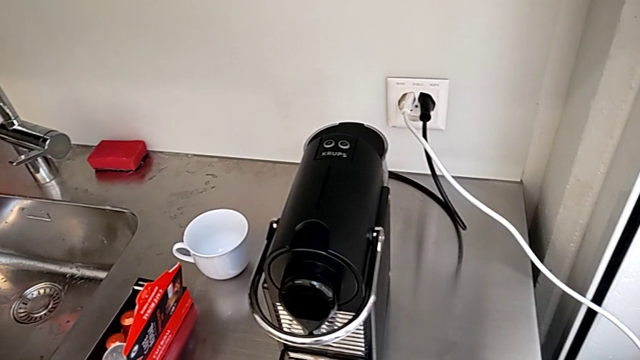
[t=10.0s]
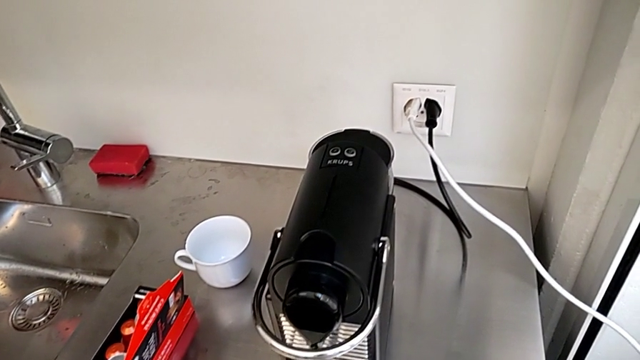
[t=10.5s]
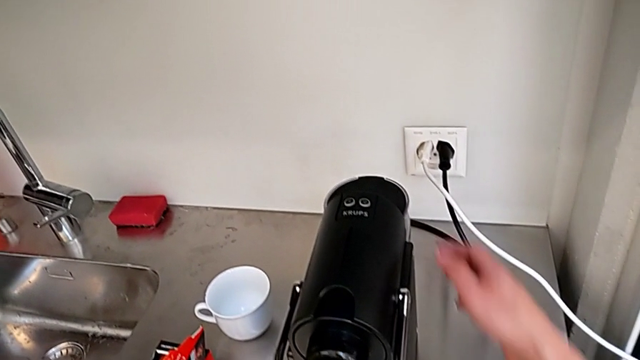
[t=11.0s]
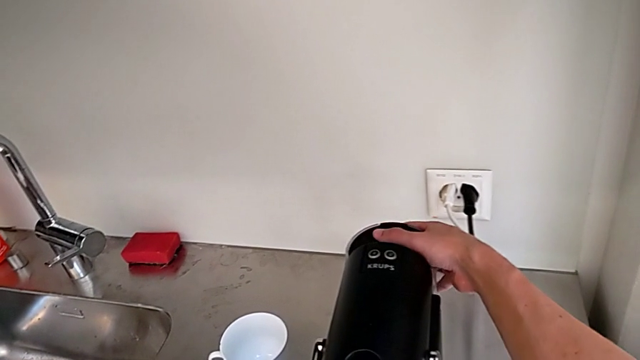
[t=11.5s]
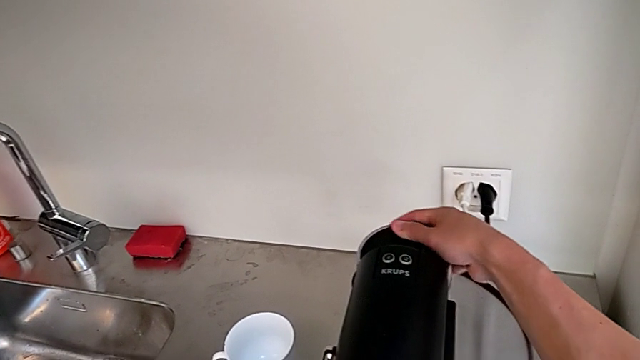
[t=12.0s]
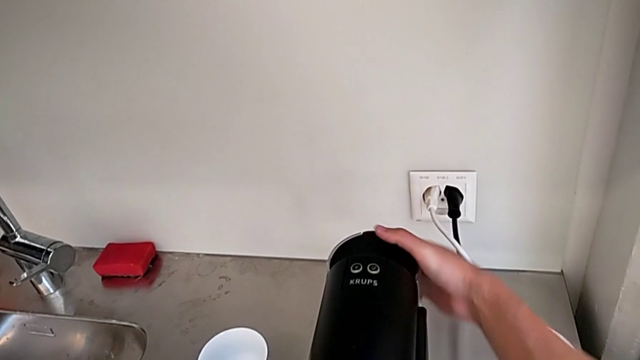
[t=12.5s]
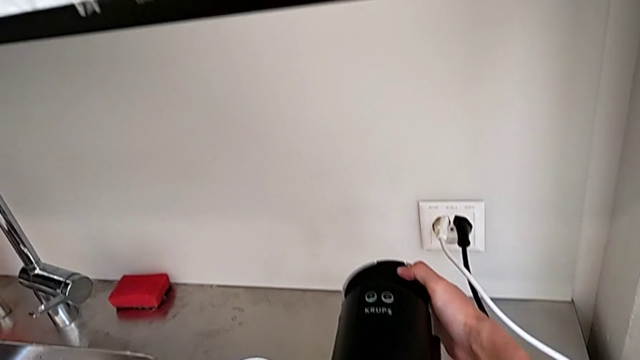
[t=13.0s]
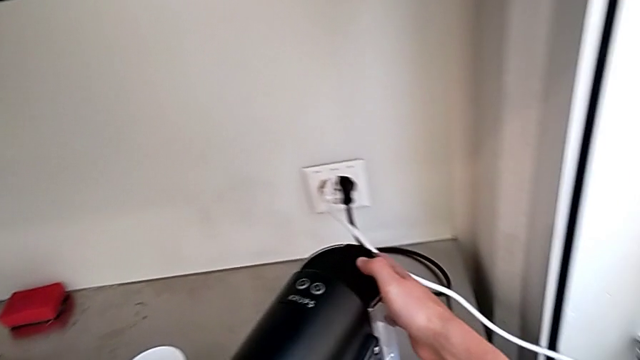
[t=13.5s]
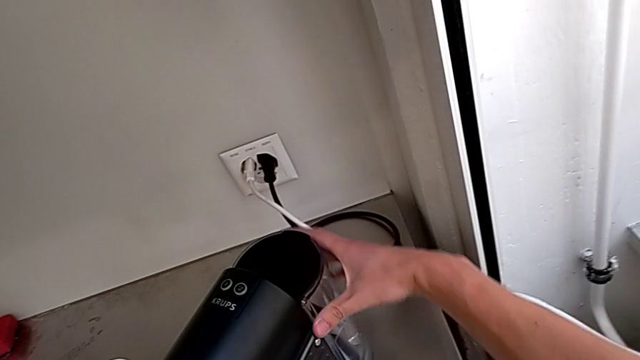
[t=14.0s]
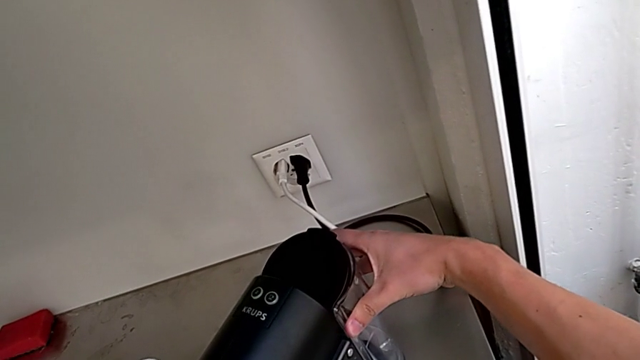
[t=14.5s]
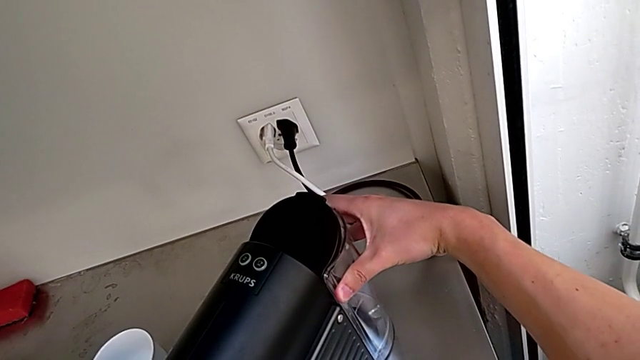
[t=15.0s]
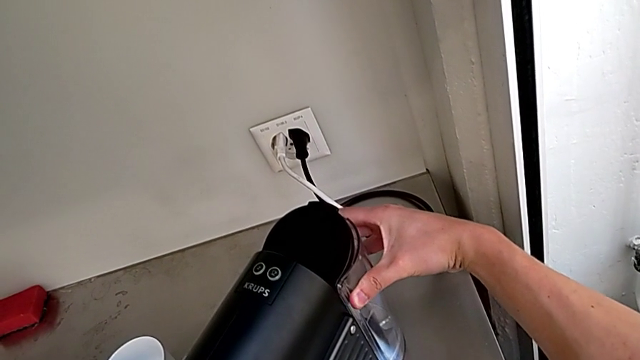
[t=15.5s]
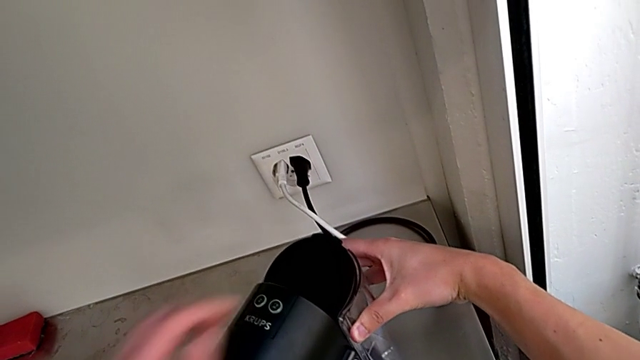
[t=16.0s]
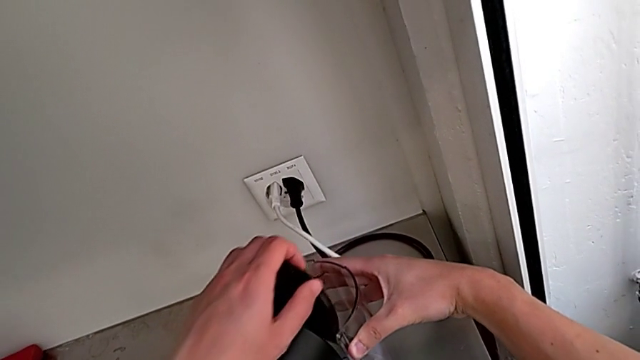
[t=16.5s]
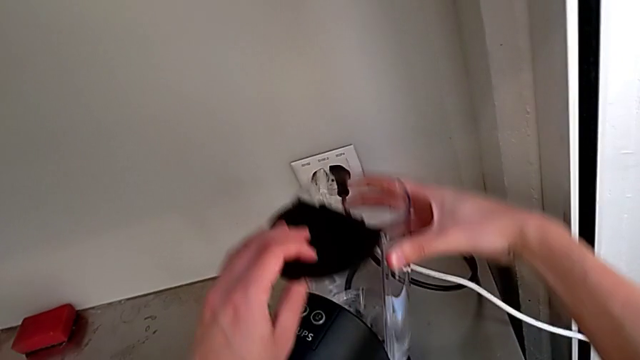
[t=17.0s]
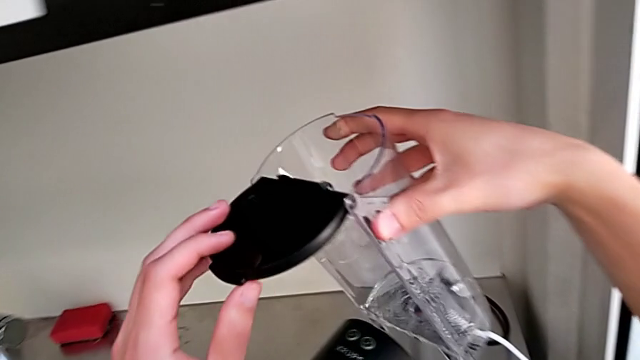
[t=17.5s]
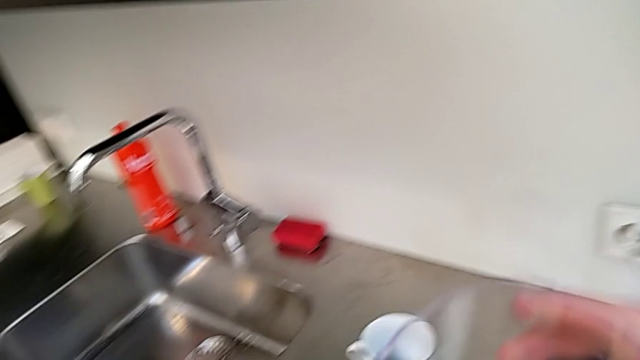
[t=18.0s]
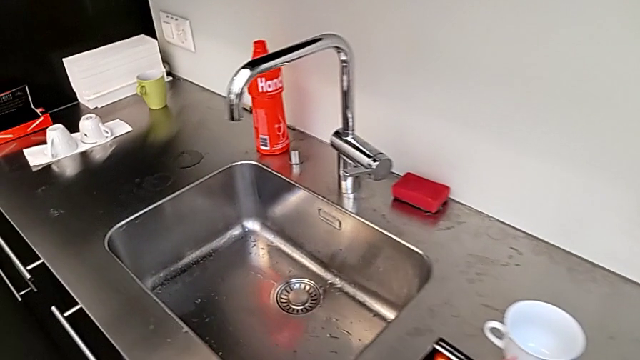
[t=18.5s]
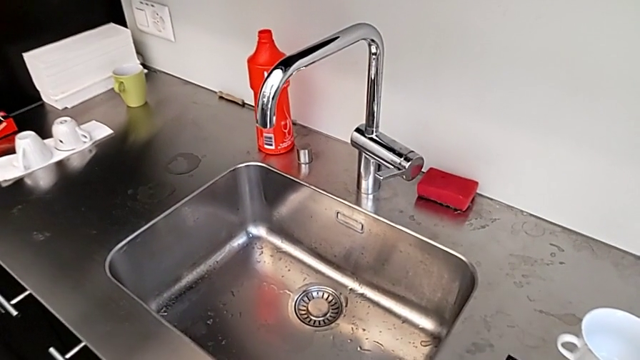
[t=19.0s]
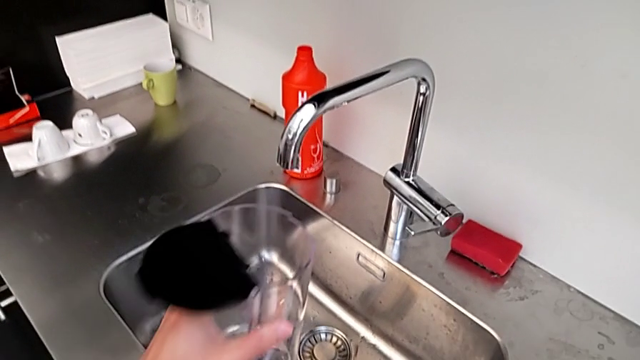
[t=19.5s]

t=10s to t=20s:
The camera wearer is filling the water container for the capsule coffee machine. They grab the espresso machine, shift the capsule coffee machine, wrongly pull the water container, open the lid, lift the water container and hold it.

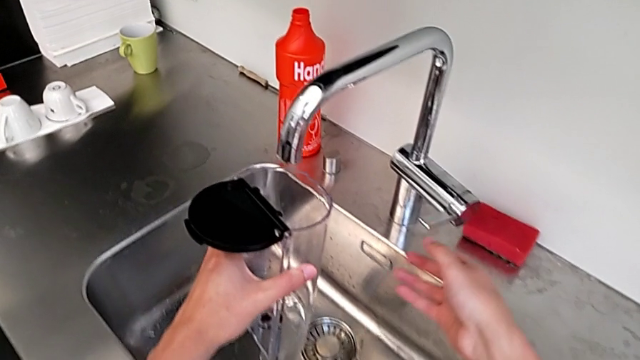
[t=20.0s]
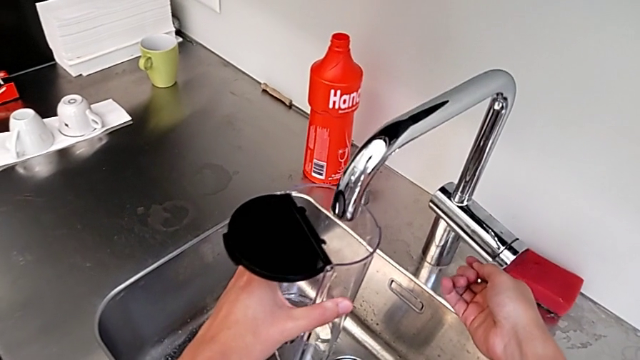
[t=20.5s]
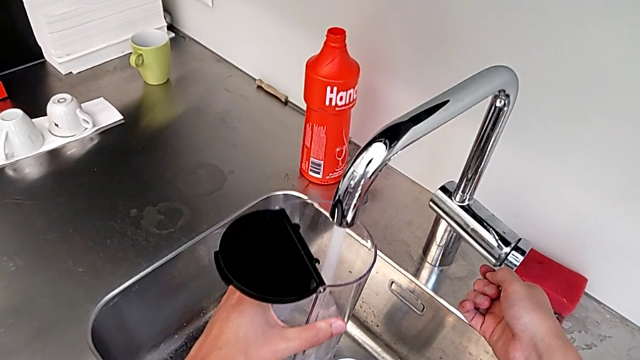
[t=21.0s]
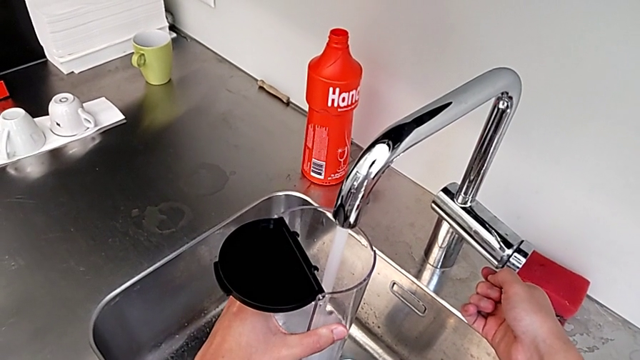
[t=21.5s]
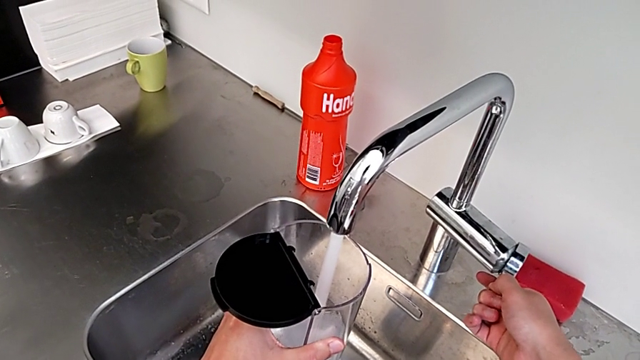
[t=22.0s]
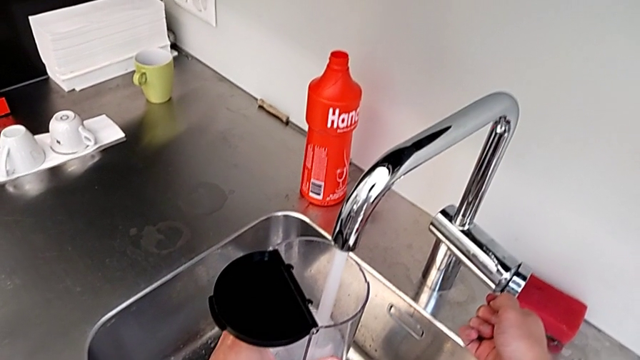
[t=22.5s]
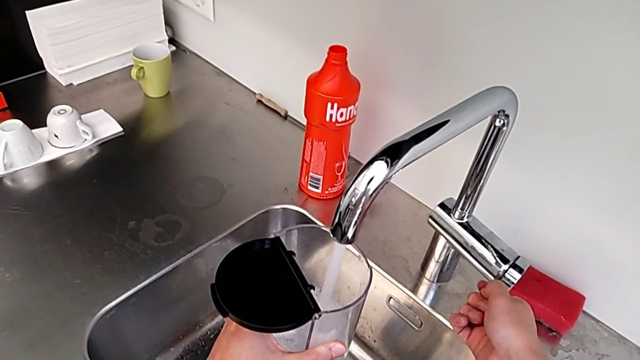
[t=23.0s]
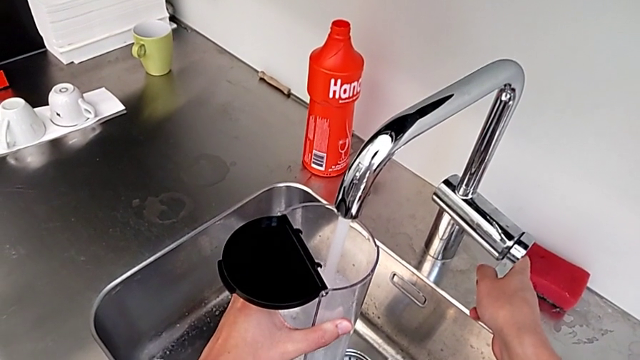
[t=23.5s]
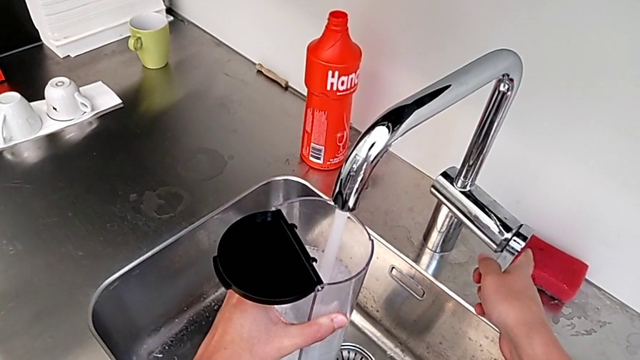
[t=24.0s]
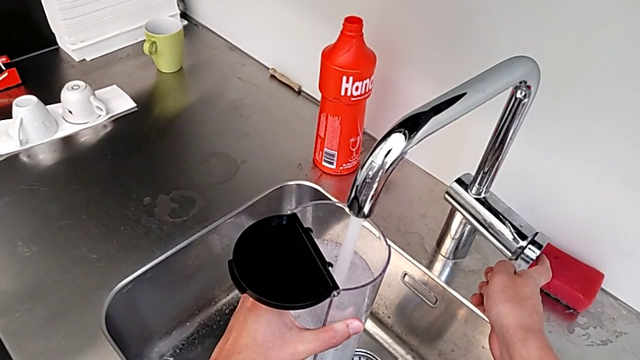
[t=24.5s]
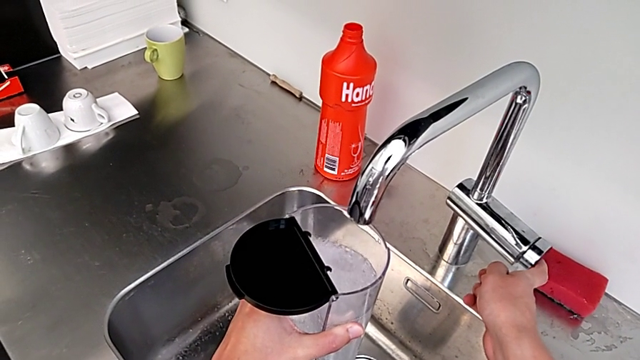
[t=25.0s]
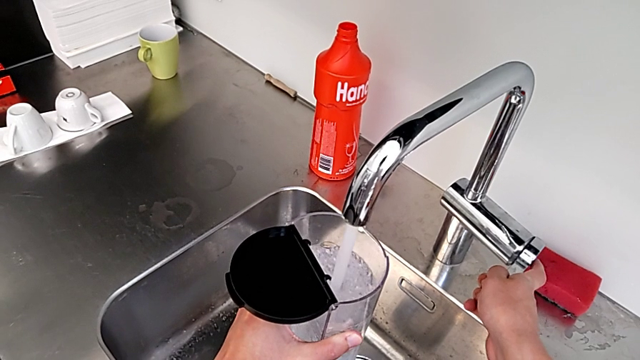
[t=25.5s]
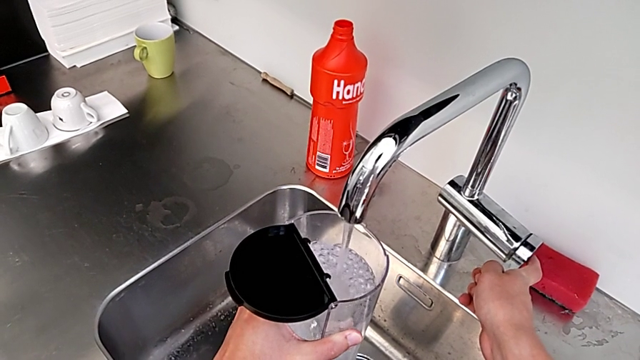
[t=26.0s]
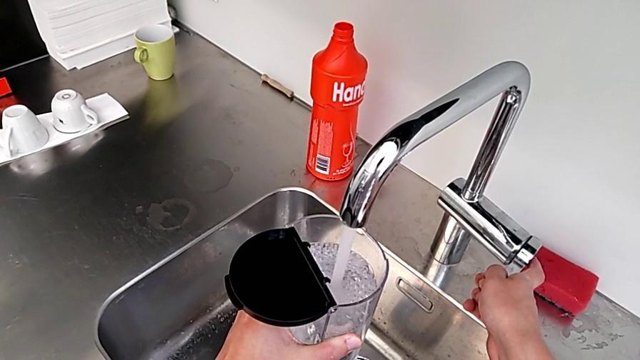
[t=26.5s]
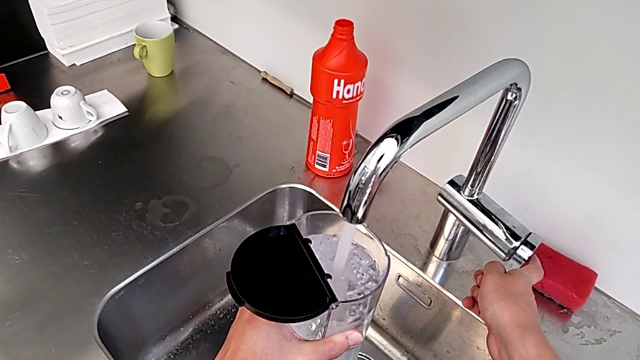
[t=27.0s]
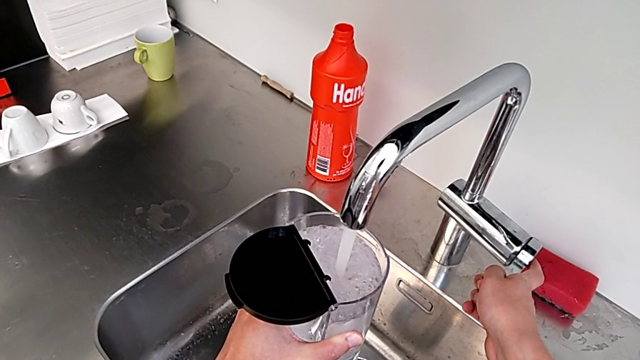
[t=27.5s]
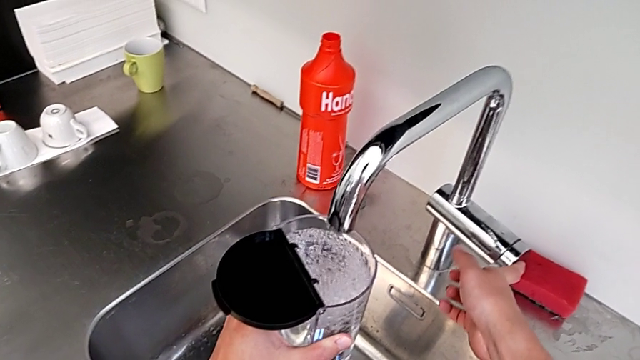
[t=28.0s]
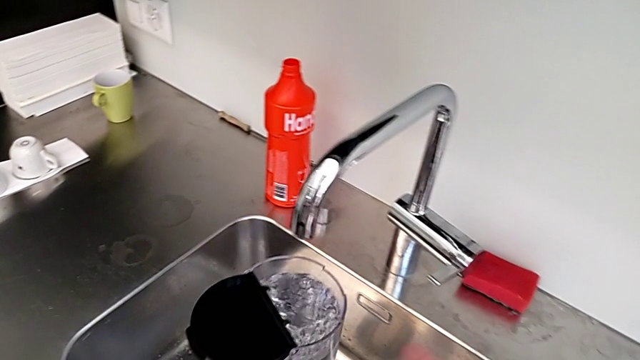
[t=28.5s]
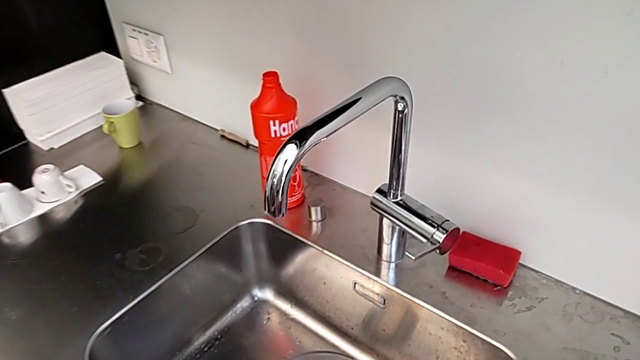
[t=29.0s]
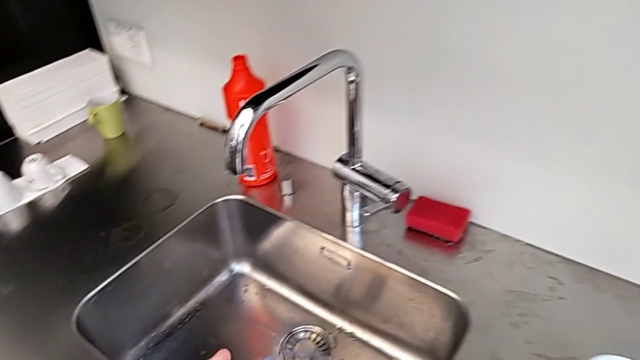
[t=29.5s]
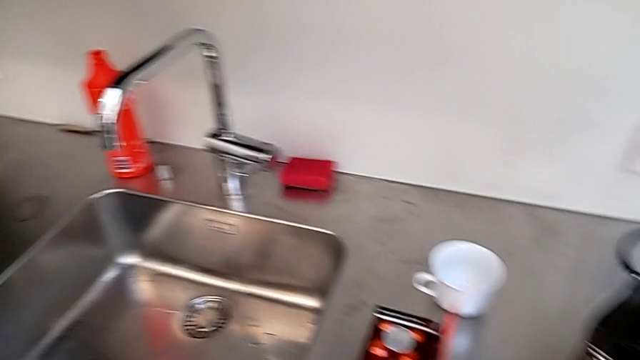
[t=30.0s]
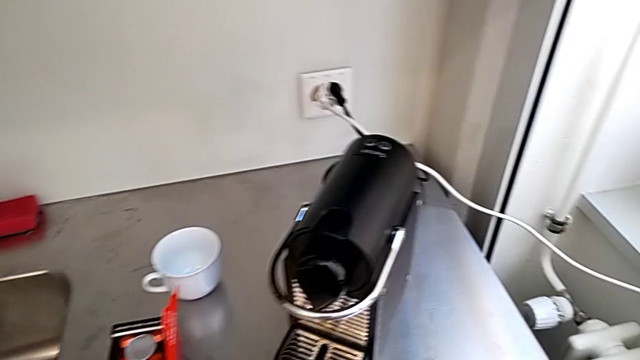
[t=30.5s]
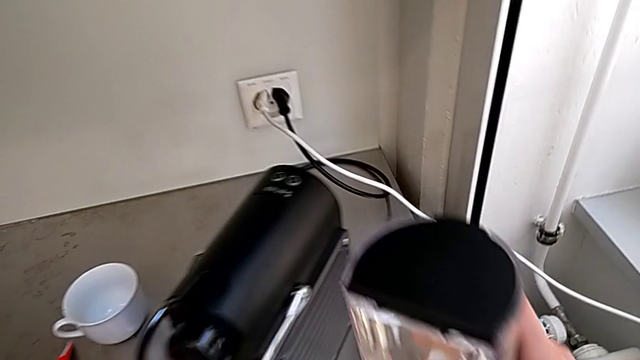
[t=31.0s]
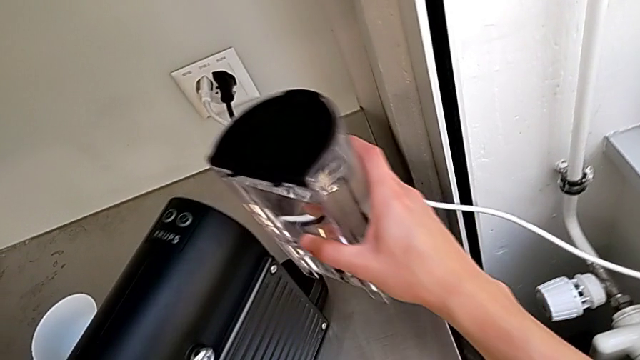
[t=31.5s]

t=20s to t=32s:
The camera wearer is filling the water container for the capsule coffee machine. They open the faucet, load the water container, close the faucet, open the faucet, load the water container, close the faucet and withdraw the water container.
